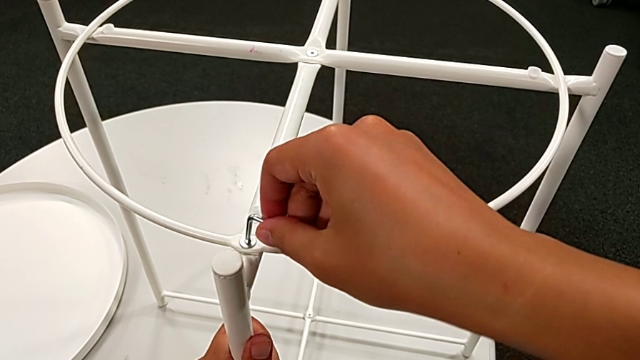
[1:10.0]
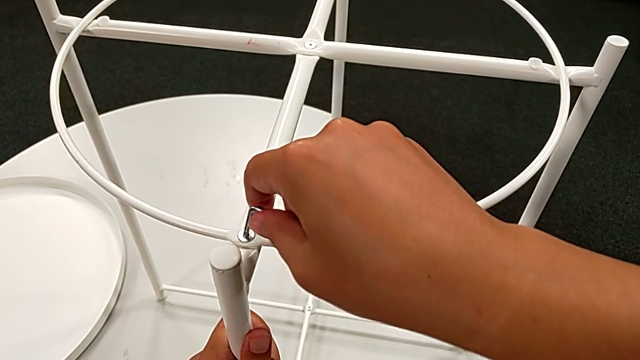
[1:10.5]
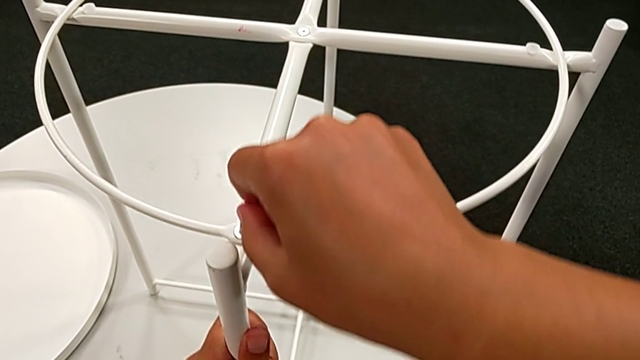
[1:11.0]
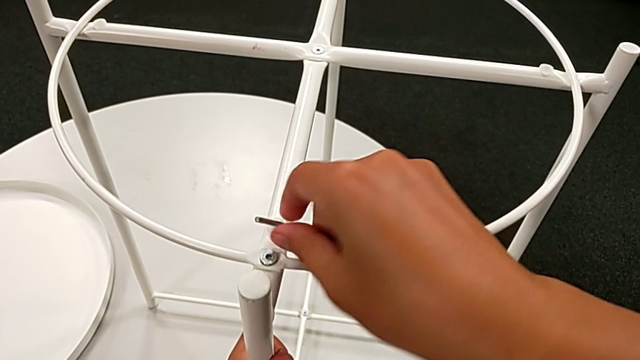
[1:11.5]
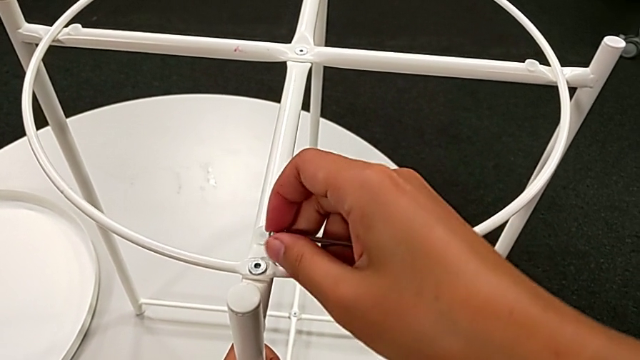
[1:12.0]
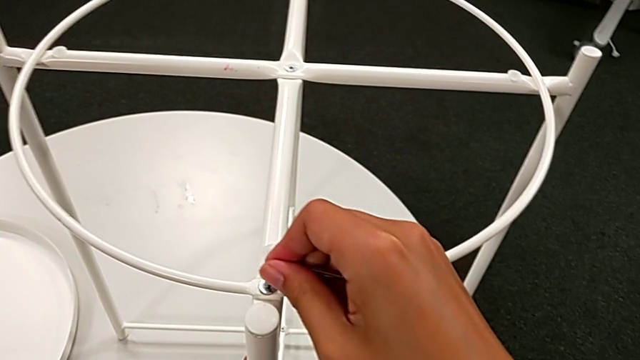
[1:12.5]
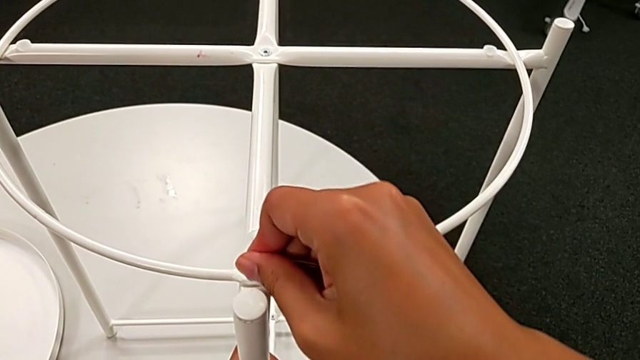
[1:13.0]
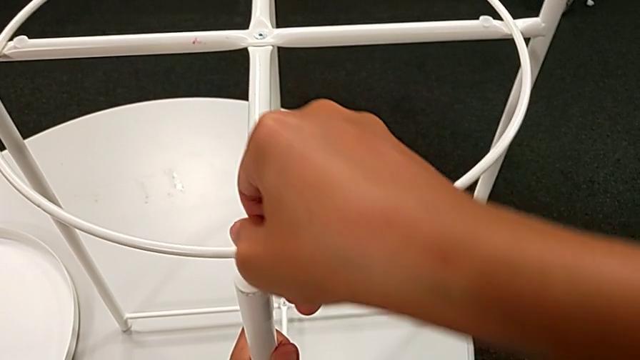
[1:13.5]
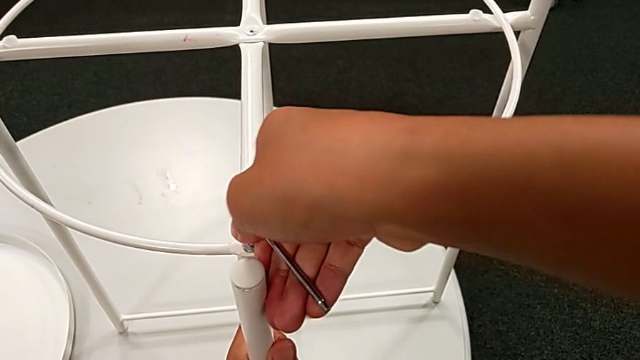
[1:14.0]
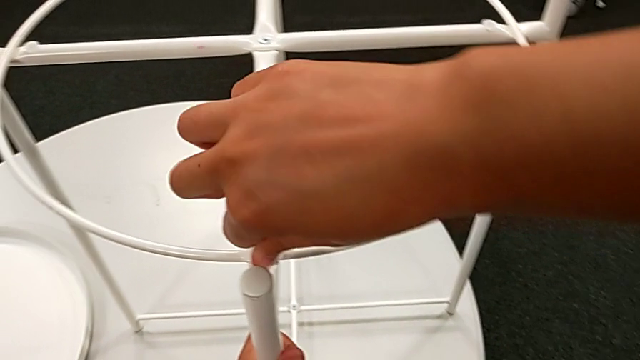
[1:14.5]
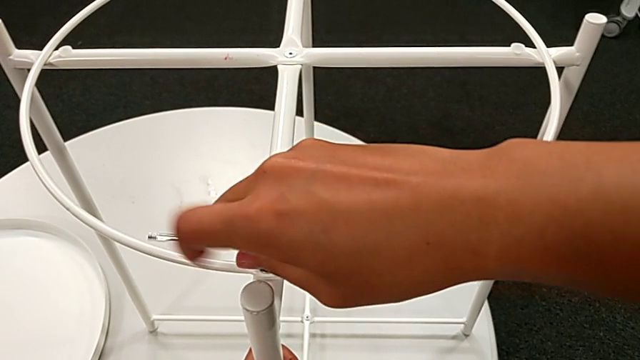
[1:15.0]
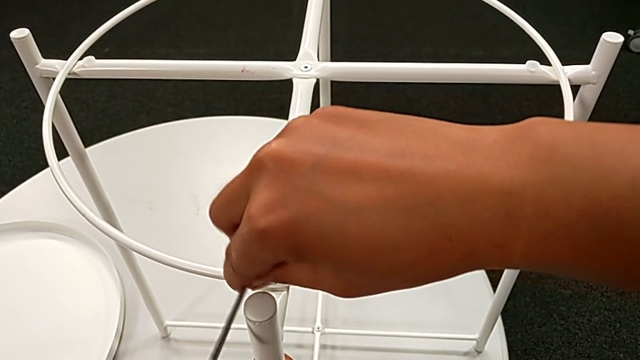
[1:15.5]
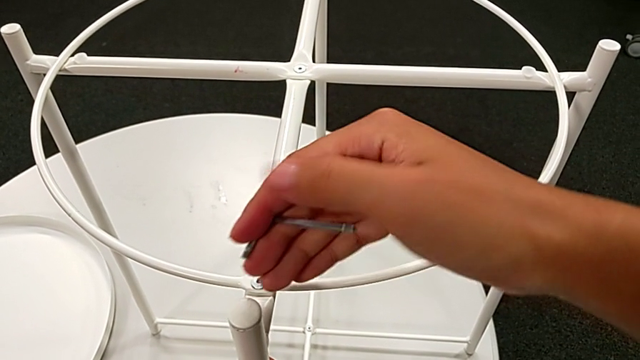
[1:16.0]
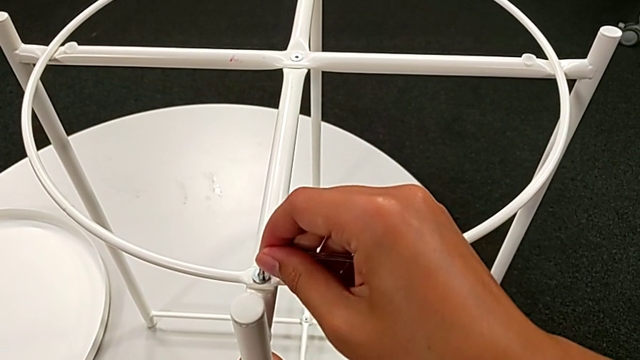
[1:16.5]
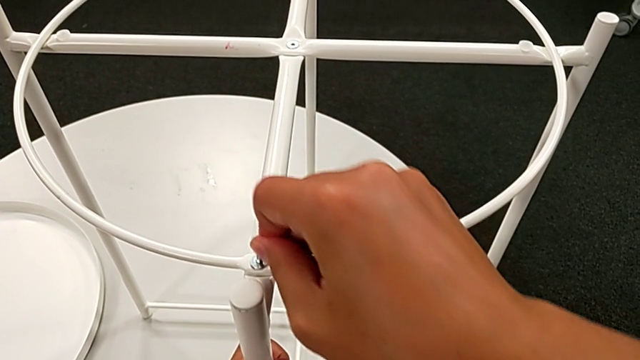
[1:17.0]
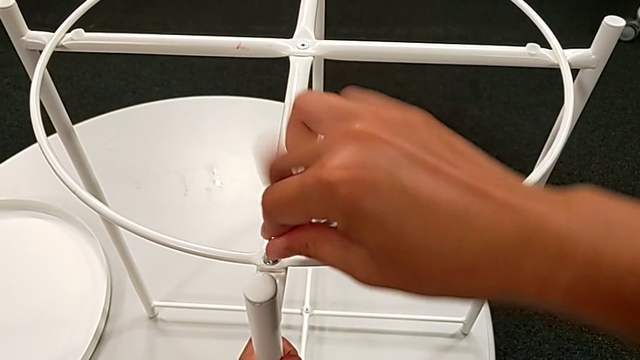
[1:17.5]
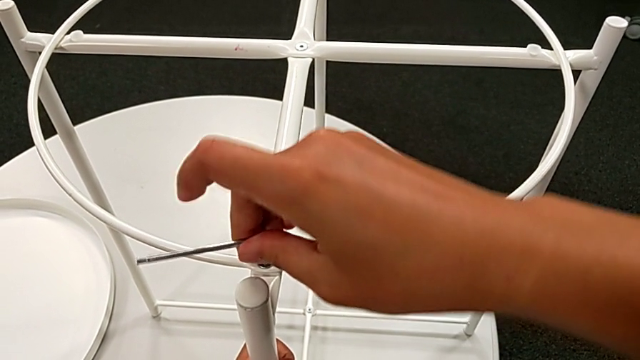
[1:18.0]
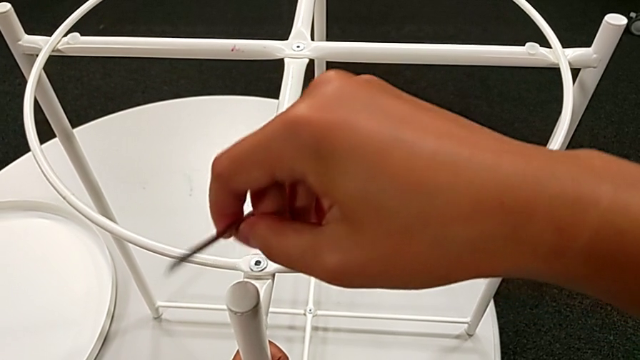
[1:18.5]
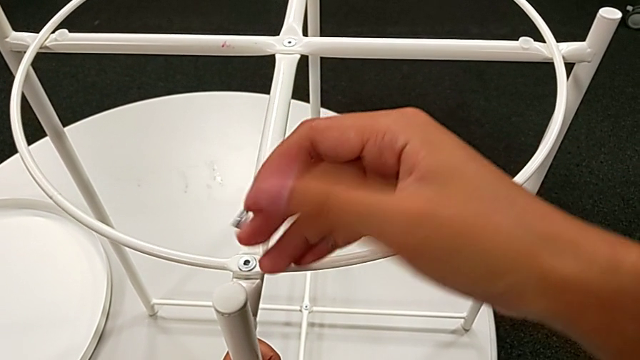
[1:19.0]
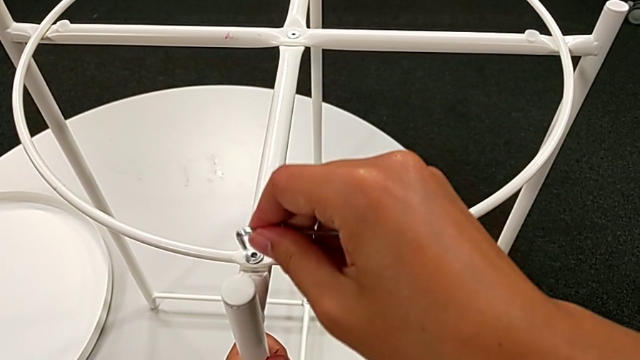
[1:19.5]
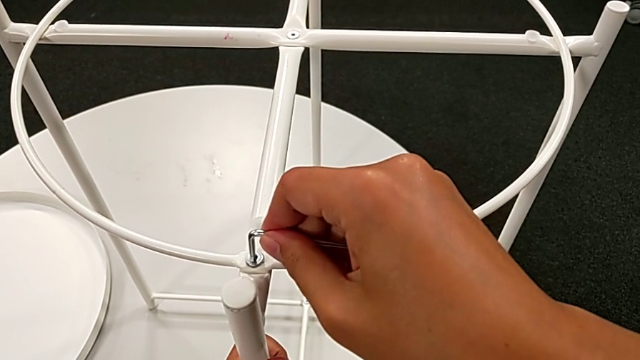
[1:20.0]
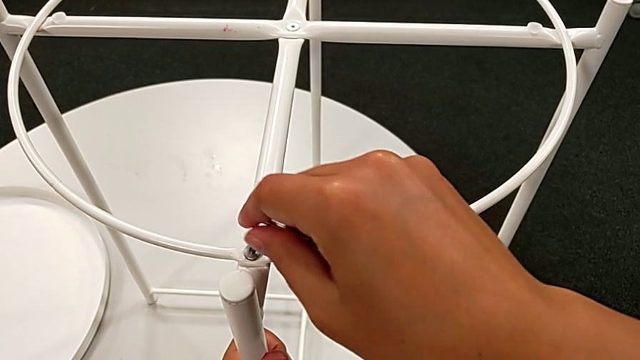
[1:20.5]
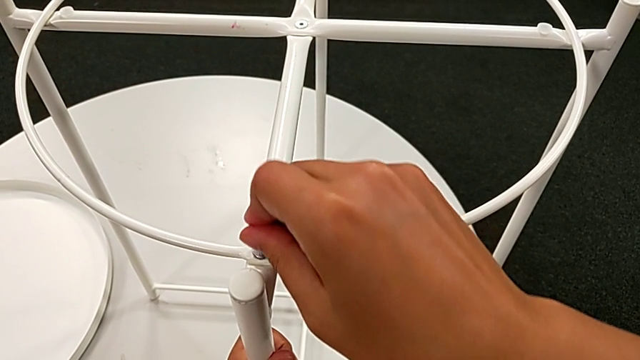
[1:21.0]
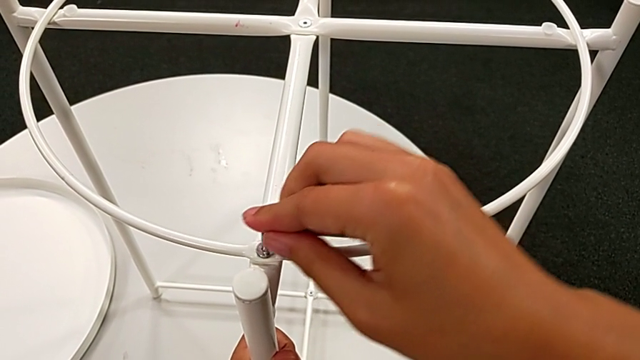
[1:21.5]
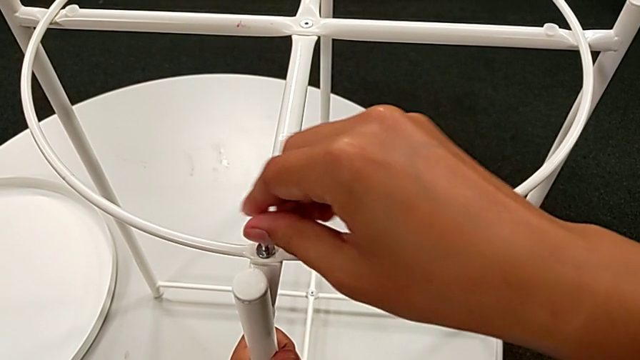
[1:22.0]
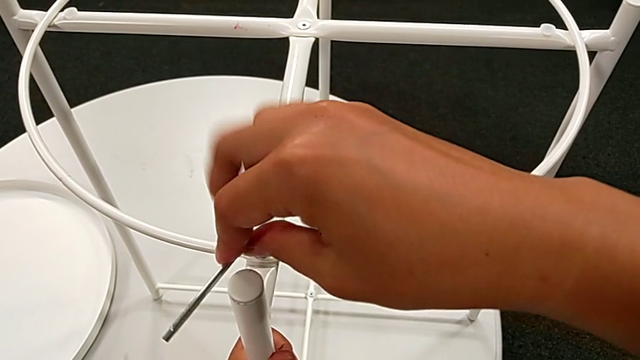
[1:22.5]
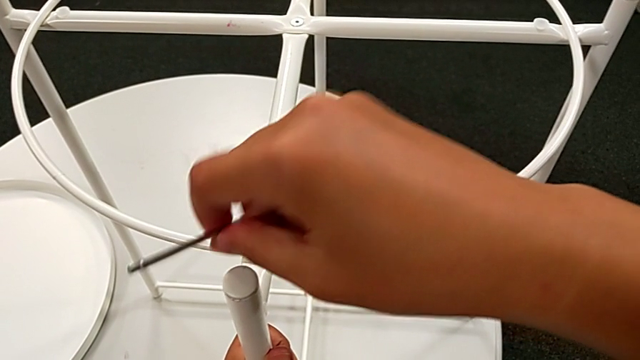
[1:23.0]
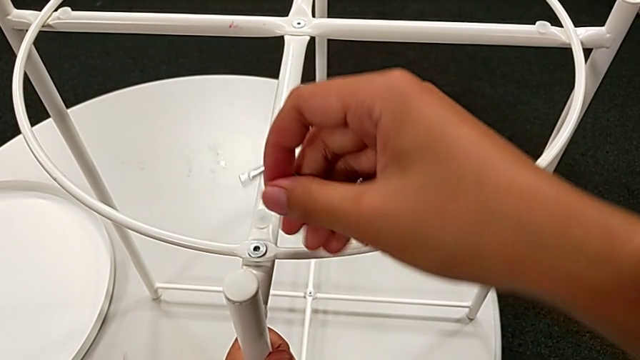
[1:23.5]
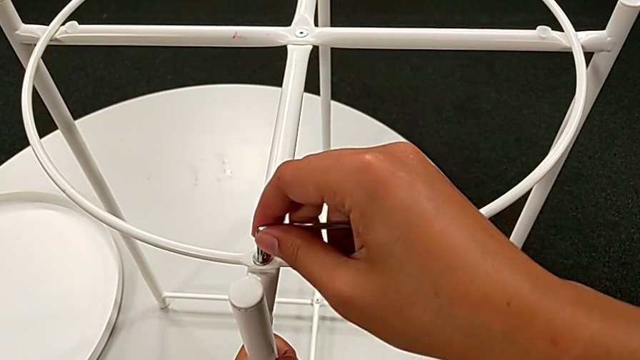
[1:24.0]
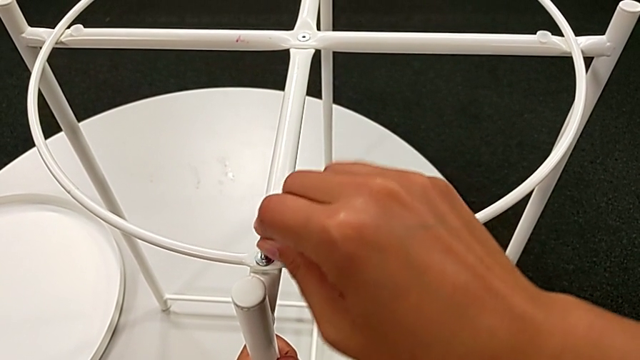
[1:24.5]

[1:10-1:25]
The camera wearer is removing the circle of the tray table. They begin to unscrew the hex socket head.

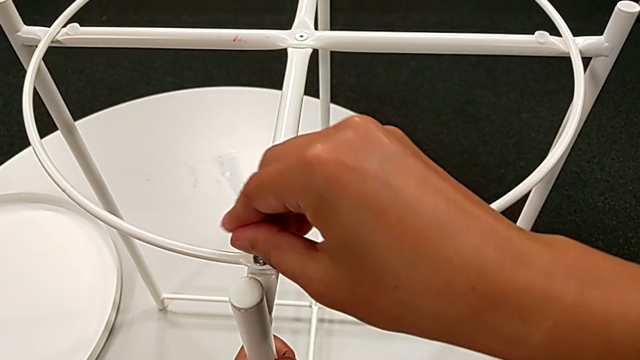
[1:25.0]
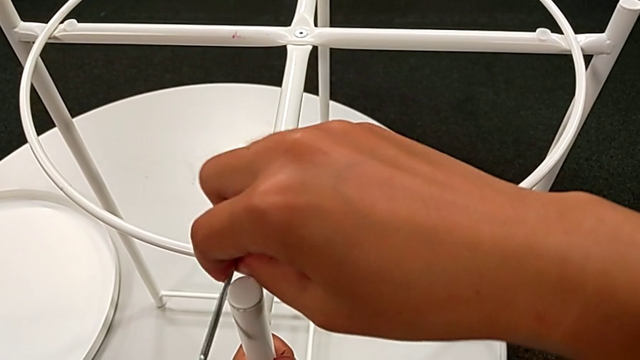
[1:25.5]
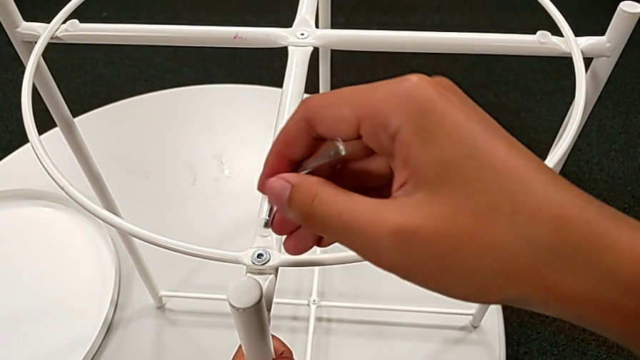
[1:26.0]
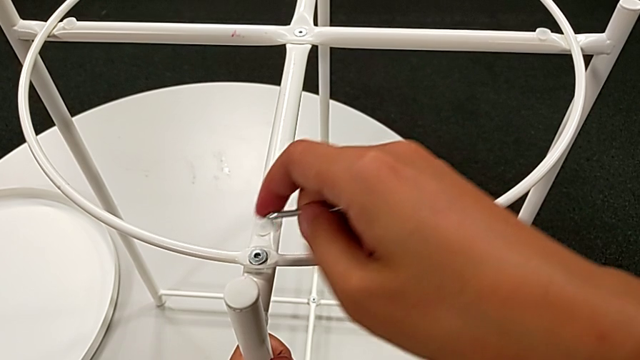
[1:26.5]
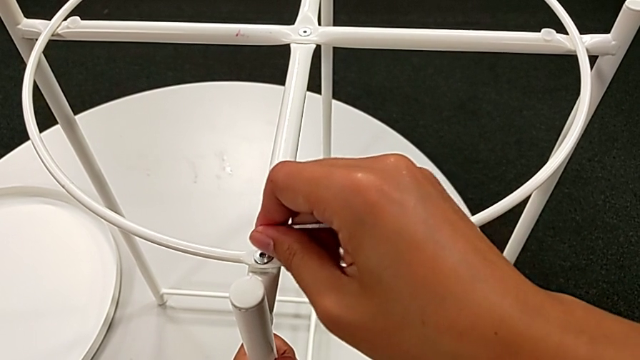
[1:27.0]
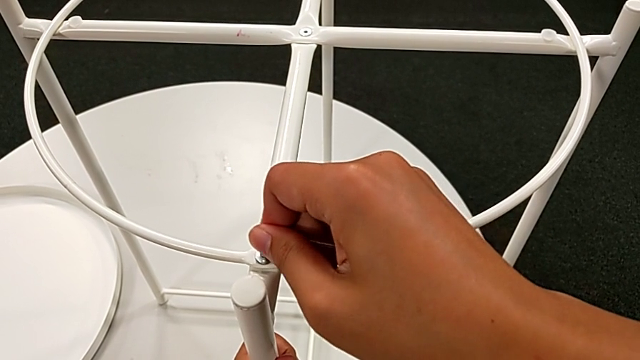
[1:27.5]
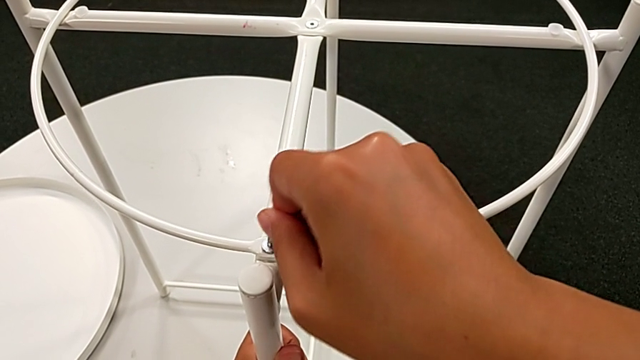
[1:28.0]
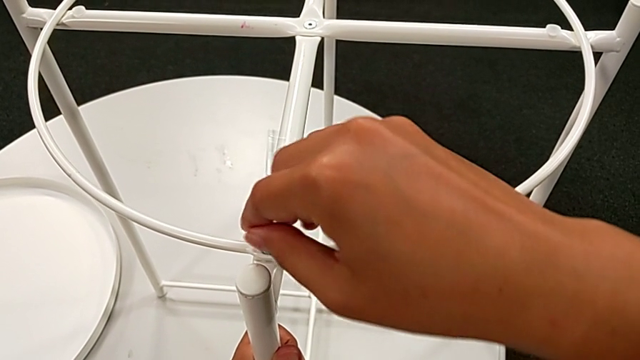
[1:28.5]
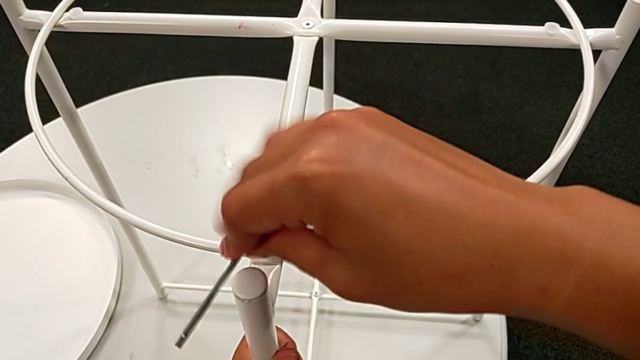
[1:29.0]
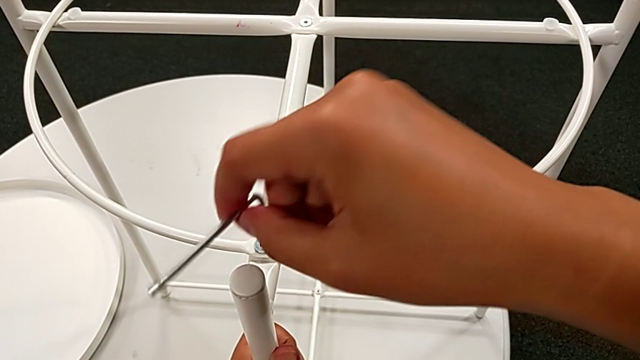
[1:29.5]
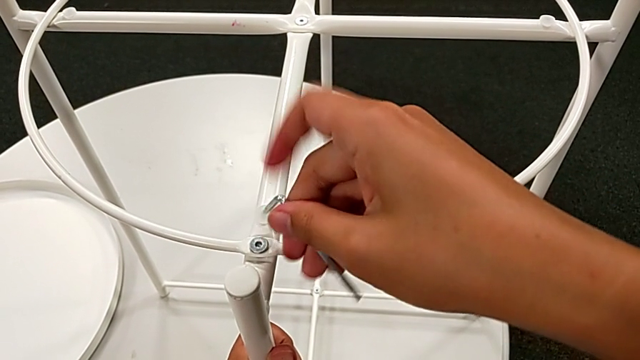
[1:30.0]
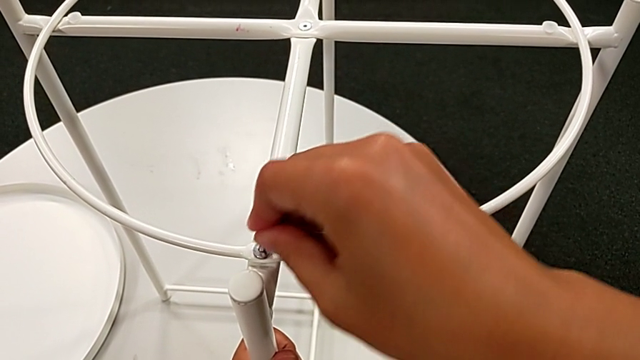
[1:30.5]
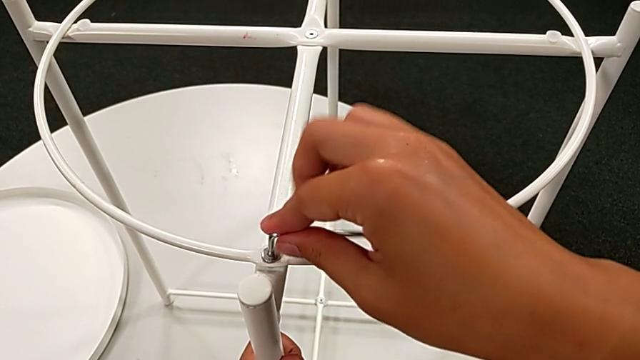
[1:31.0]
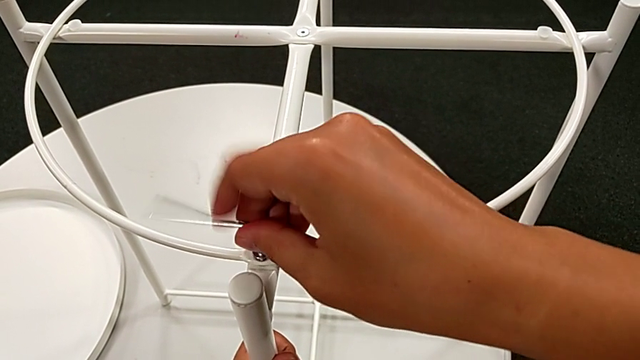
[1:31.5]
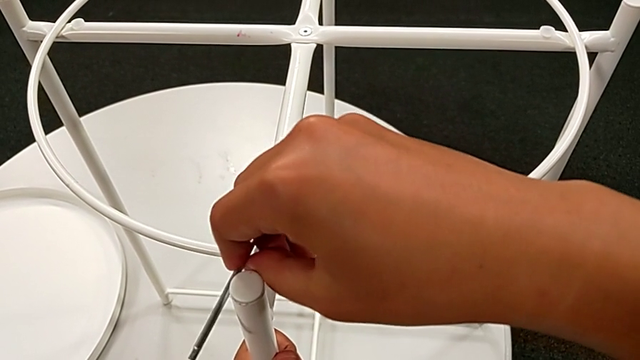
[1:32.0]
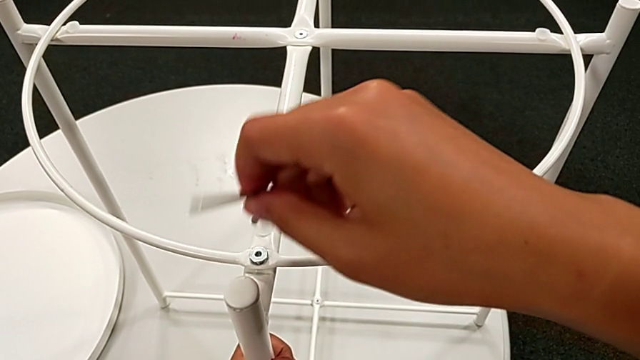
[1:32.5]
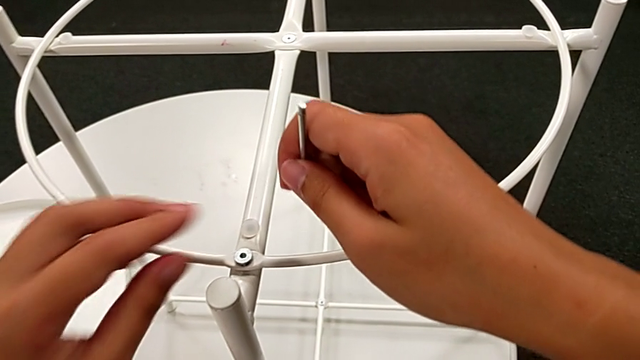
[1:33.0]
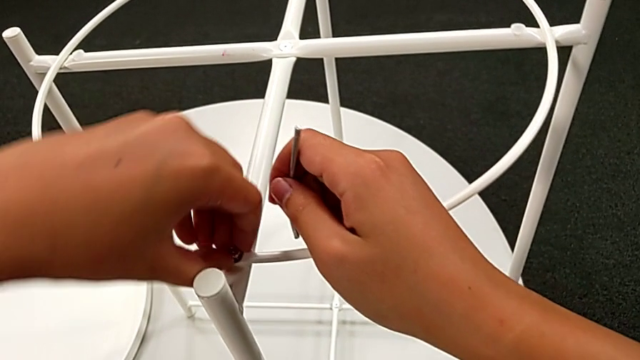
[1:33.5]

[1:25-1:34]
The camera wearer is removing the circle of the tray table. They keep unscrewing the hex socket head, withdraw the Allen wrench and disassemble the hex socket head.
